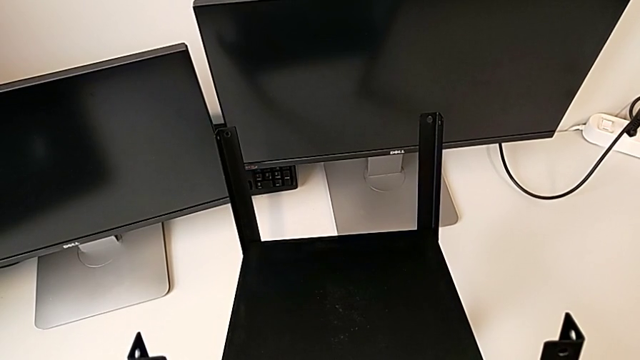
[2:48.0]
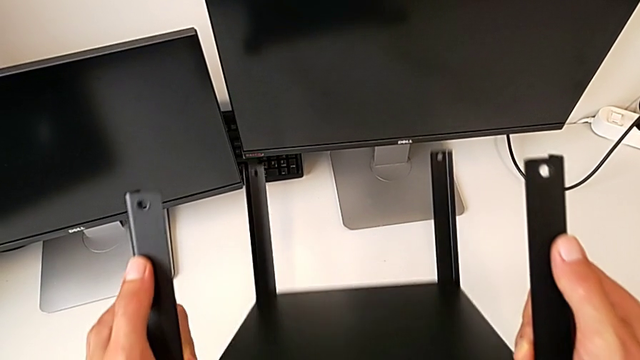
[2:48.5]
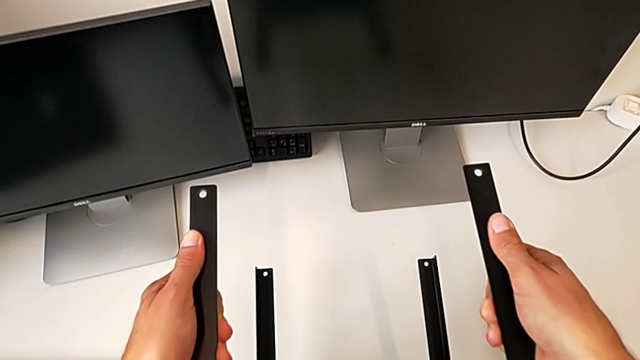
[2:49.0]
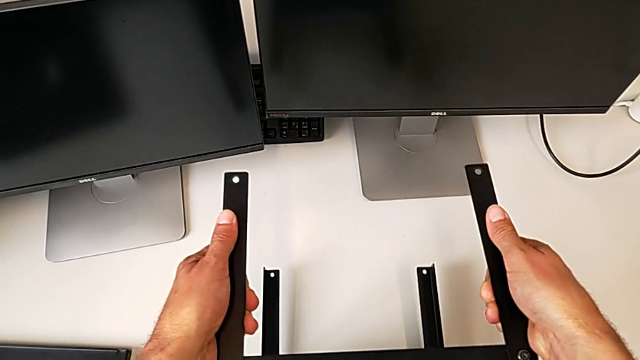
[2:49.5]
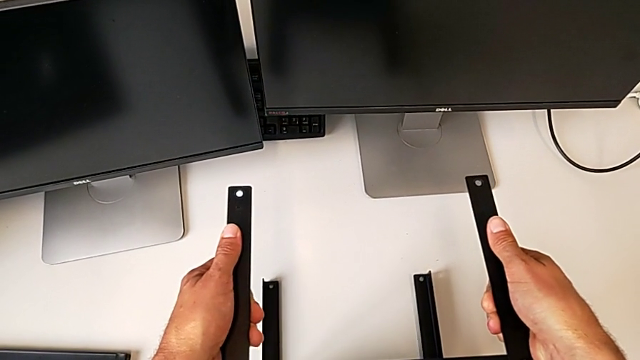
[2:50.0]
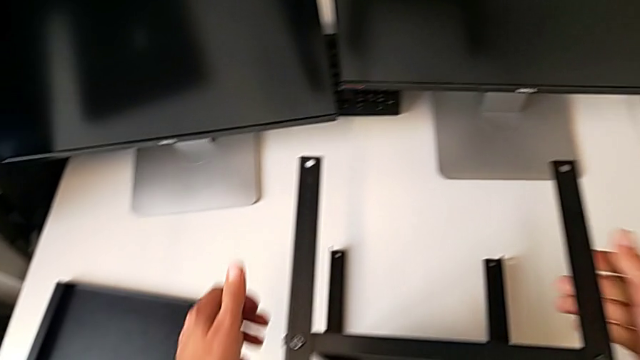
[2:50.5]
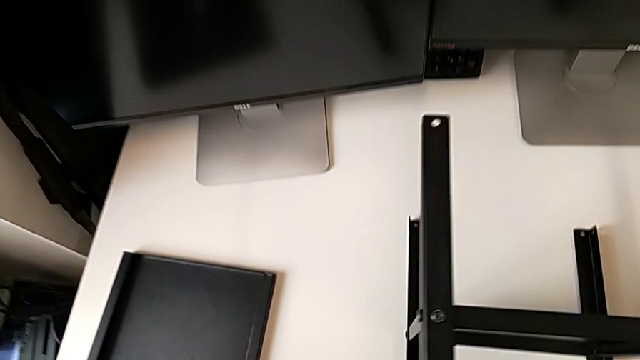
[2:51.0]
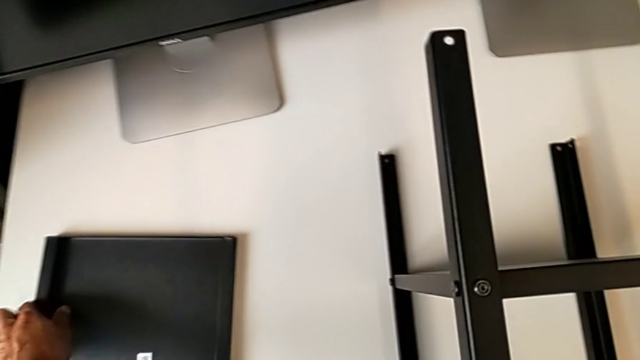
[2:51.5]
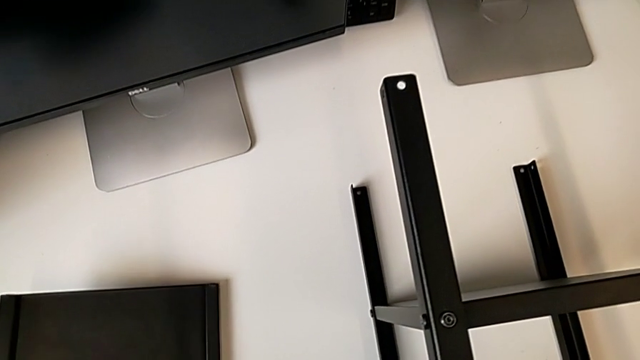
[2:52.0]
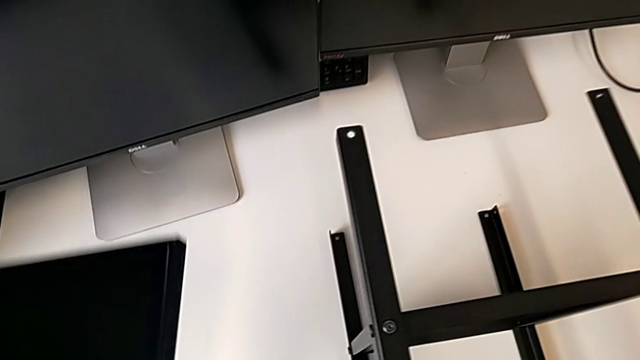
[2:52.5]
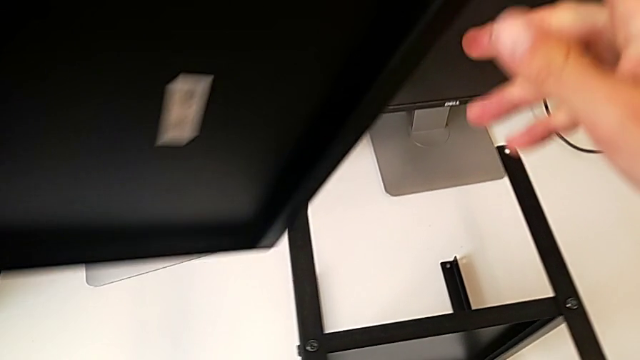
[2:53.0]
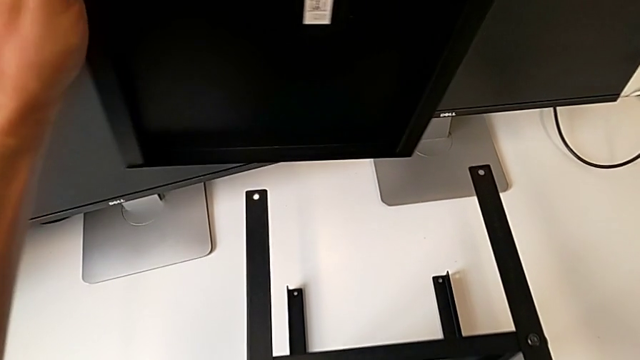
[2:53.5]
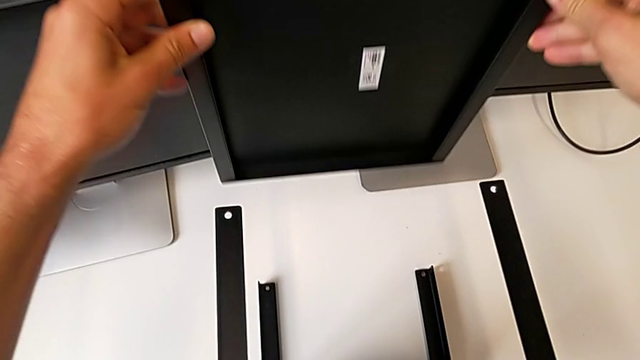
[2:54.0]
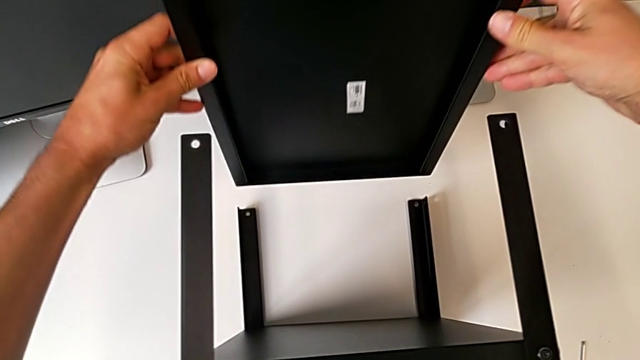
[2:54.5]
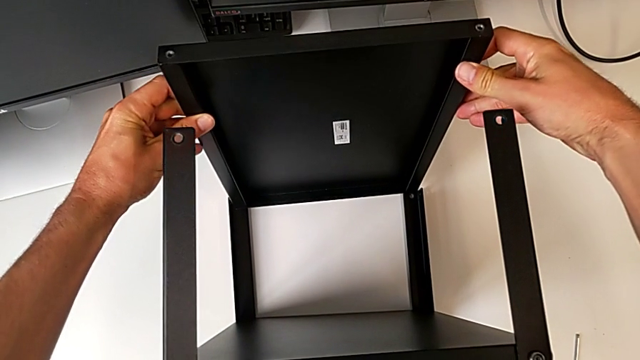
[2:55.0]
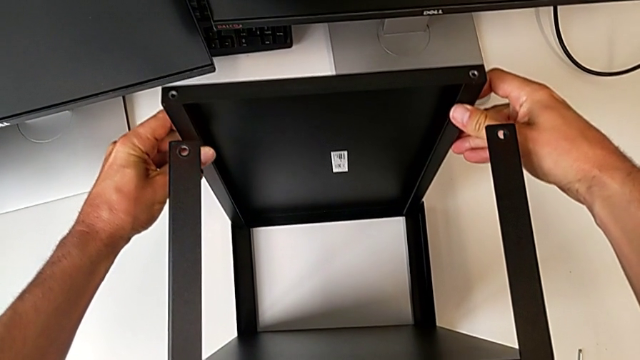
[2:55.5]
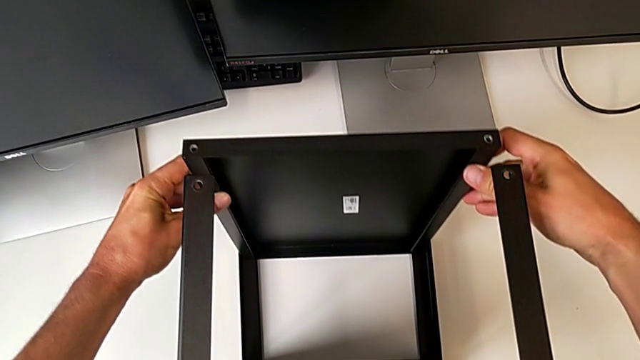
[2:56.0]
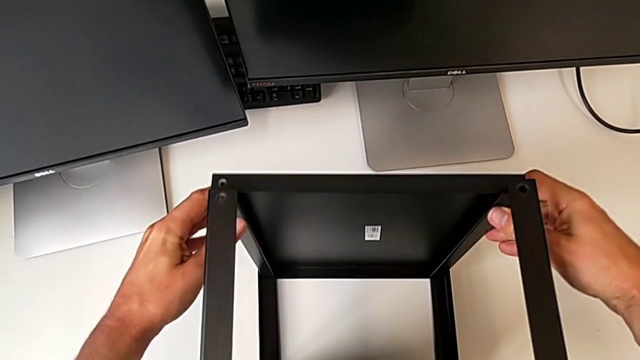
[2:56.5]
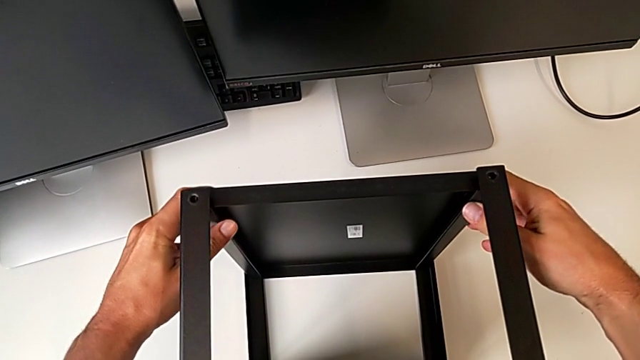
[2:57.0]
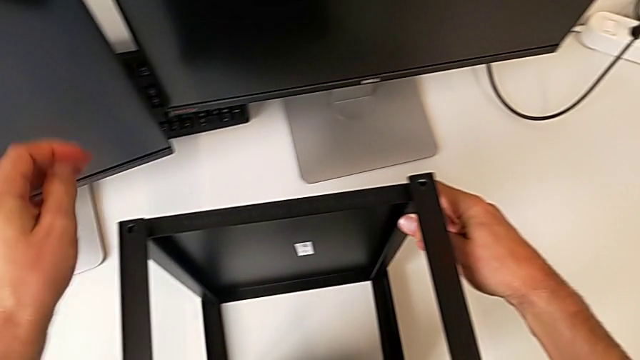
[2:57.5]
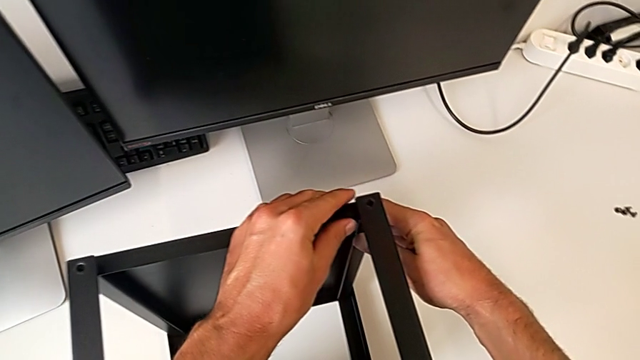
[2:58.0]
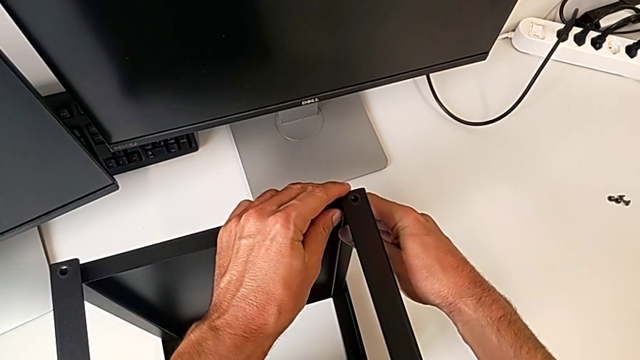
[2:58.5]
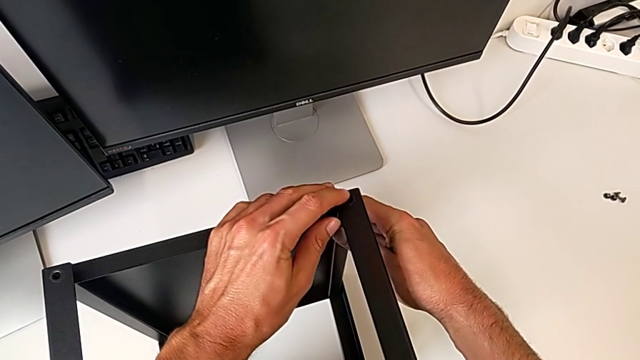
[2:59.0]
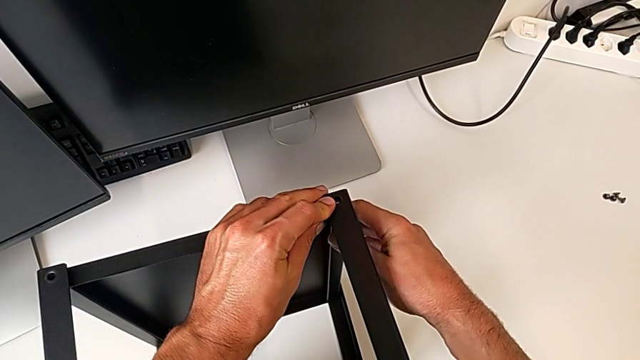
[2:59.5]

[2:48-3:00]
The camera wearer is assembling the upper shelf on two legs. They wrongly flip the tray, approach the top tray and assemble the top tray.

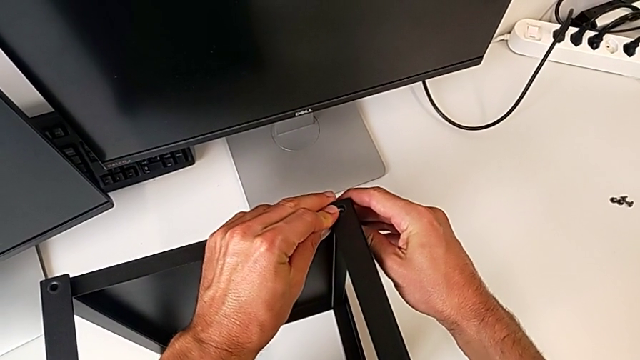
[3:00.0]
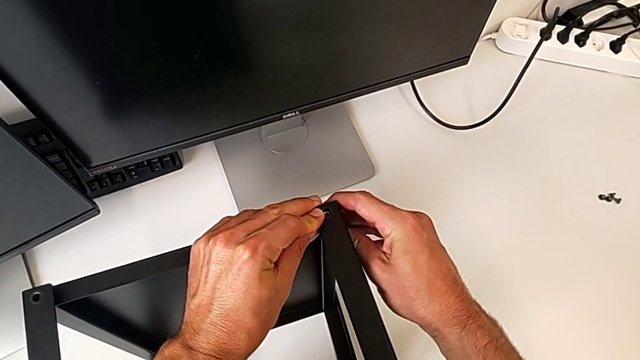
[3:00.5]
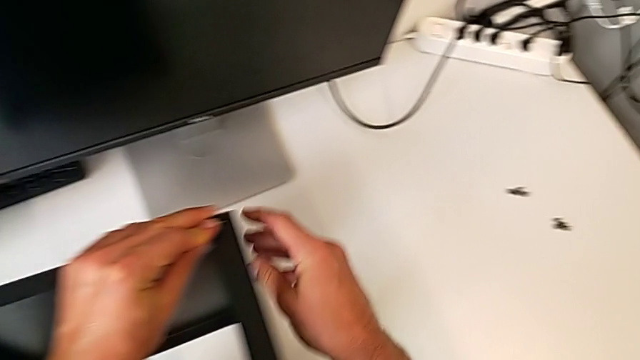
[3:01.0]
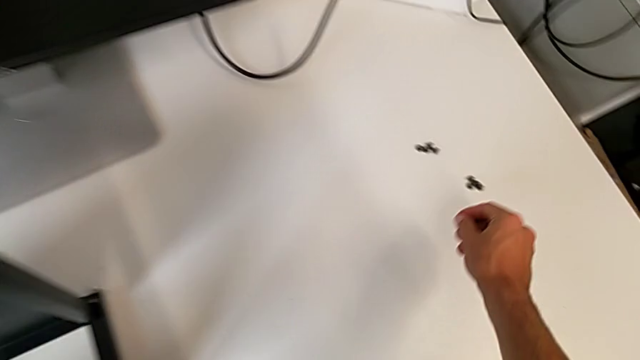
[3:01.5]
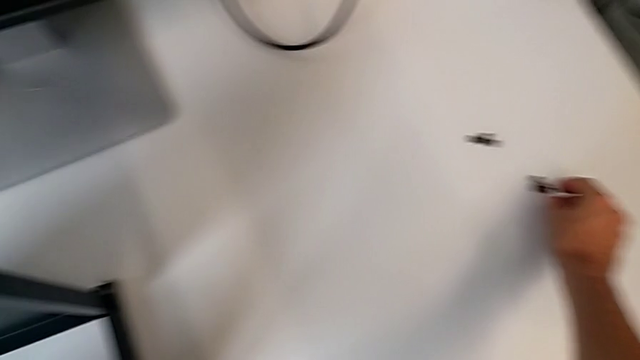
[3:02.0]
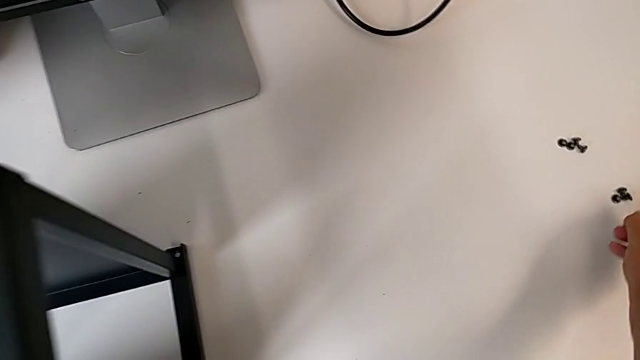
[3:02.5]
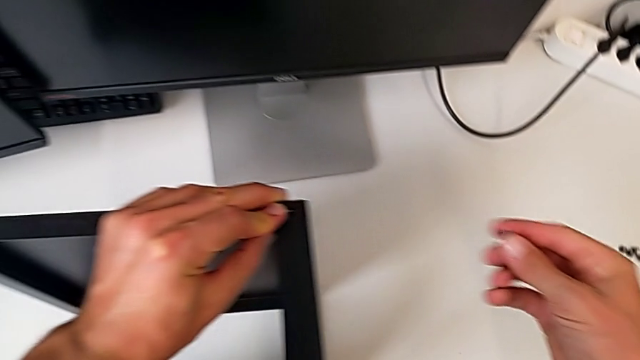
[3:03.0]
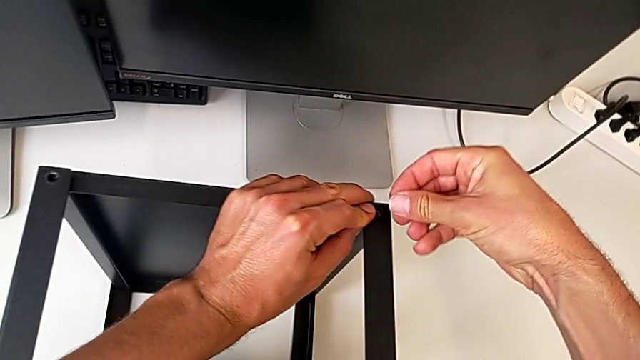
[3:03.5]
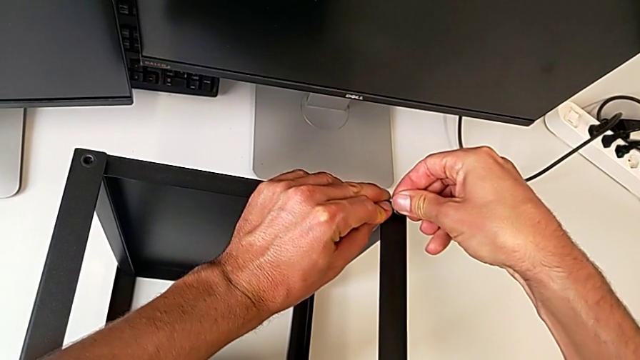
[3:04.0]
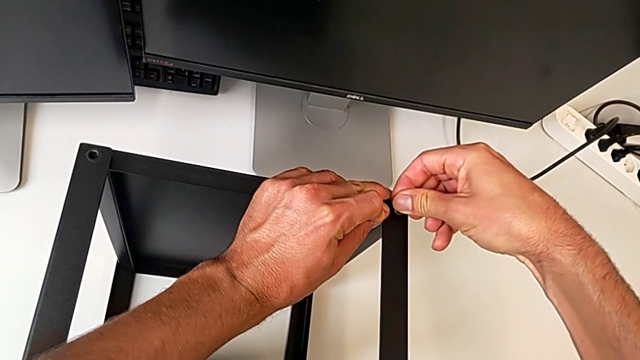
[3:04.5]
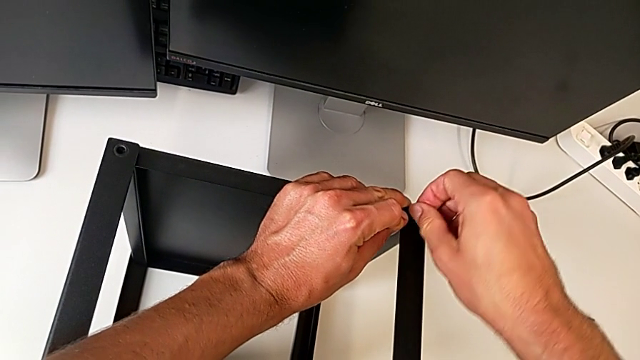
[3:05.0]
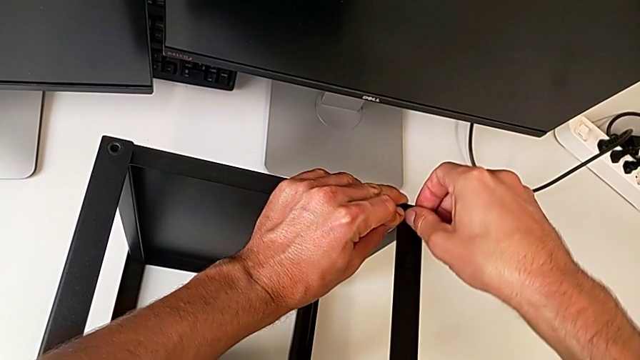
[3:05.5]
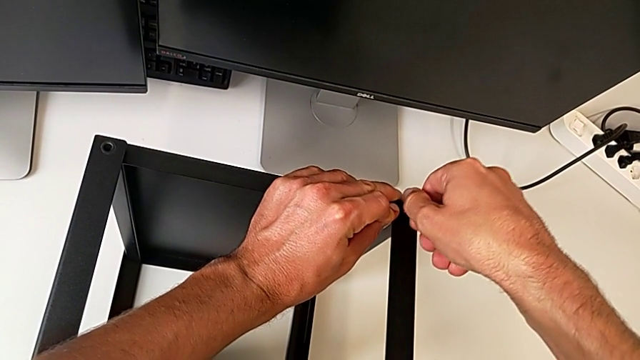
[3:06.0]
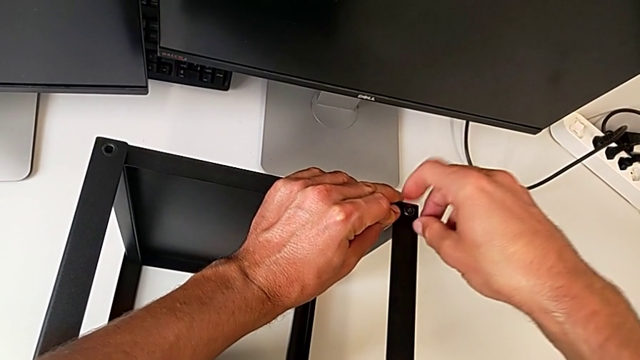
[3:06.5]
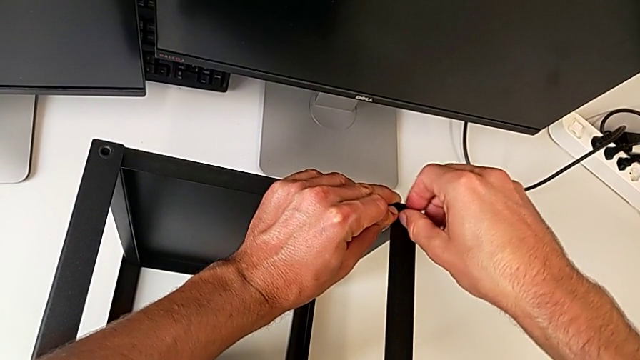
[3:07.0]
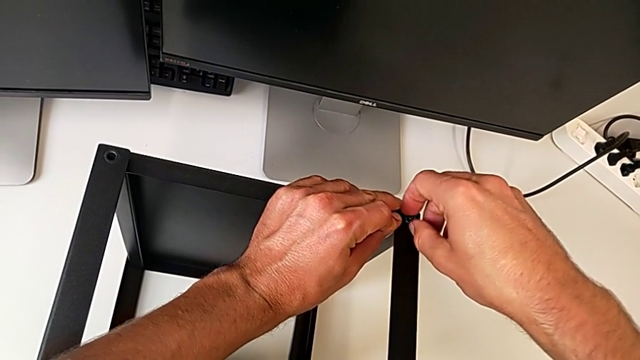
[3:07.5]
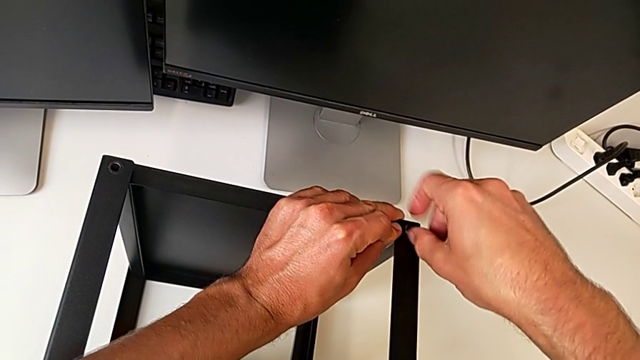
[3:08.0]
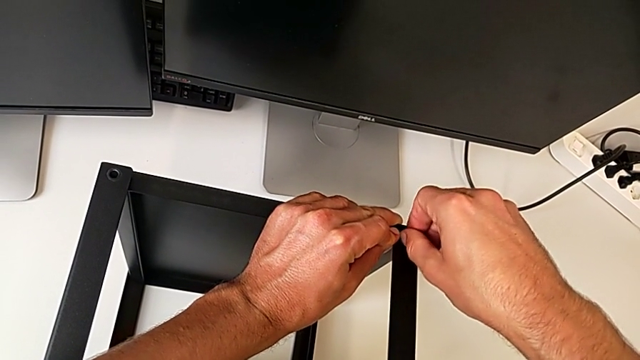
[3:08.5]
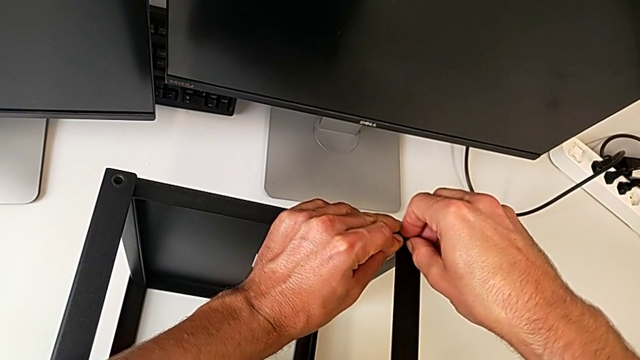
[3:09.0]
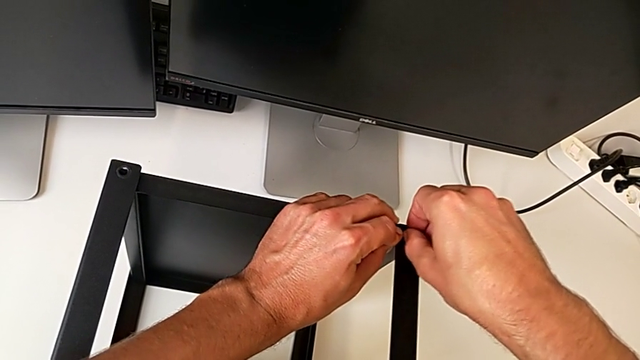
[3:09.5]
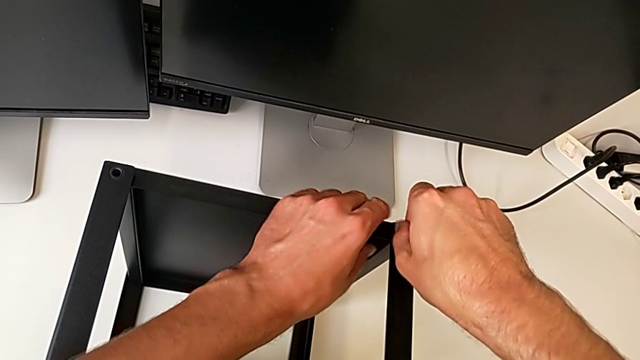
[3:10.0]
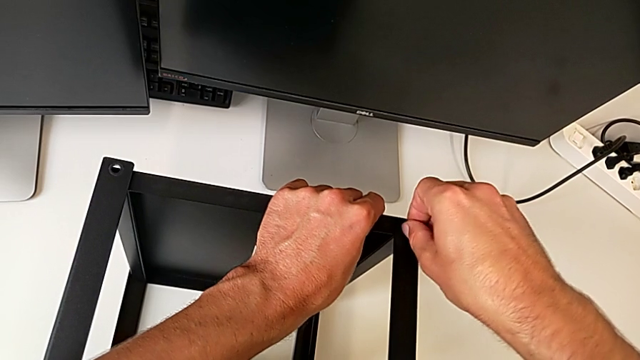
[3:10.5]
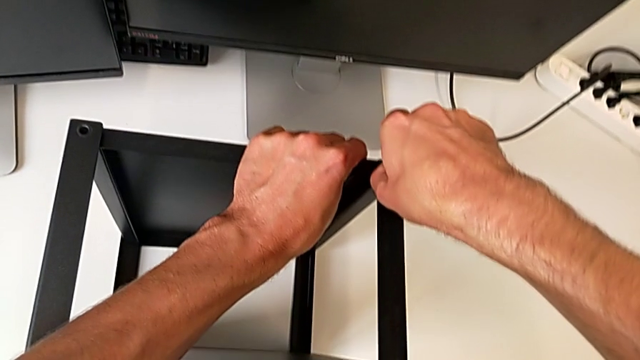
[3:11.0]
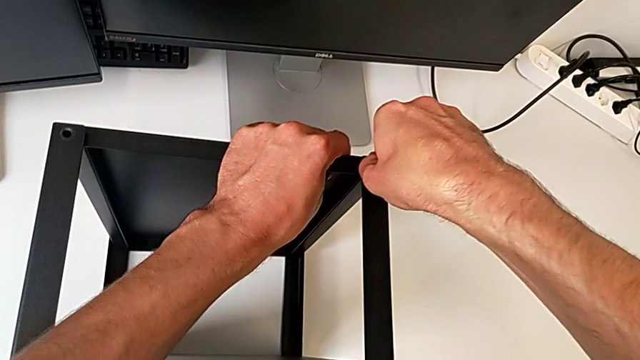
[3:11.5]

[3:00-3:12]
The camera wearer is assembling the upper shelf on two legs. They screw the first leg.
